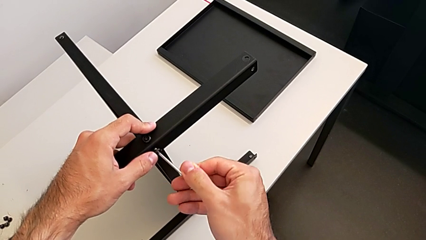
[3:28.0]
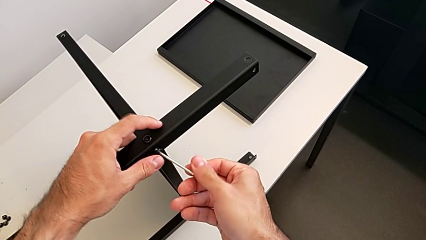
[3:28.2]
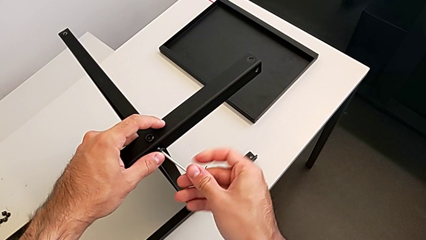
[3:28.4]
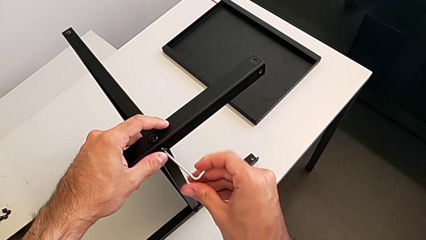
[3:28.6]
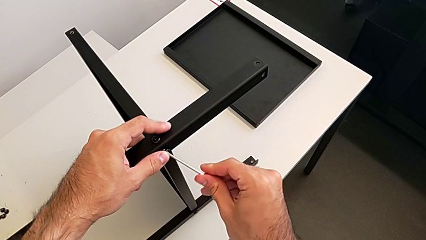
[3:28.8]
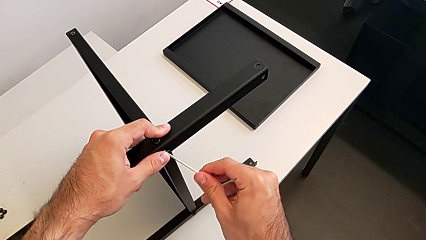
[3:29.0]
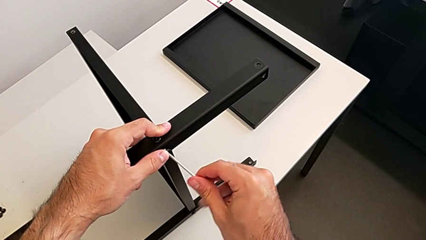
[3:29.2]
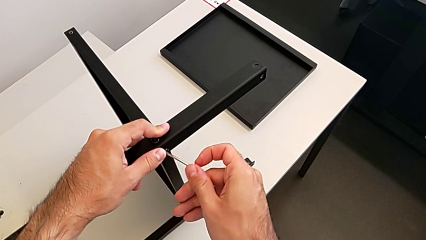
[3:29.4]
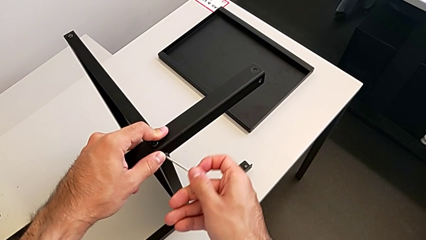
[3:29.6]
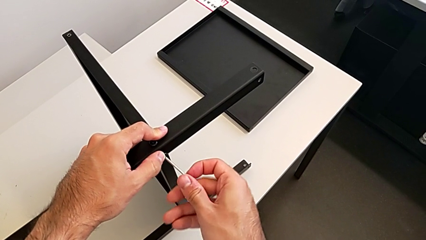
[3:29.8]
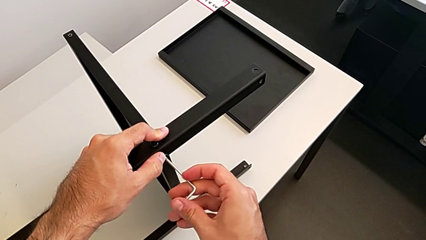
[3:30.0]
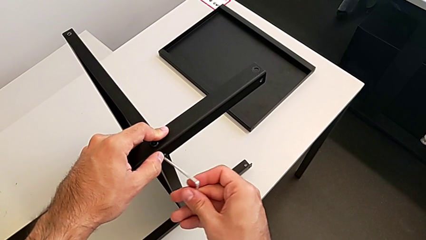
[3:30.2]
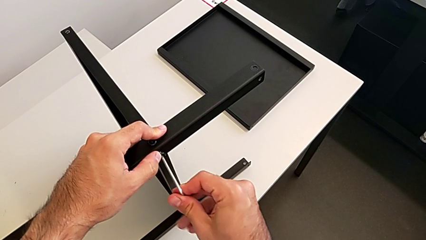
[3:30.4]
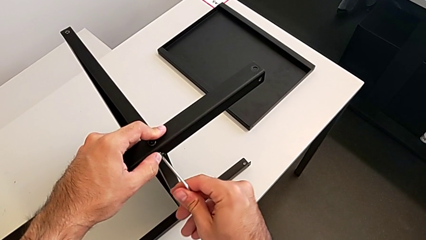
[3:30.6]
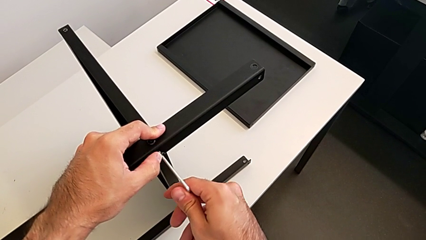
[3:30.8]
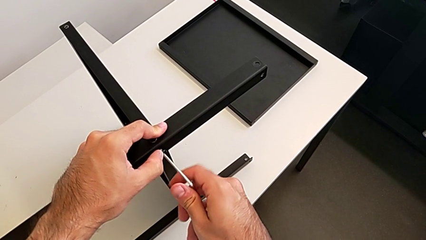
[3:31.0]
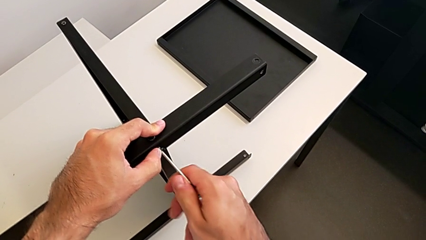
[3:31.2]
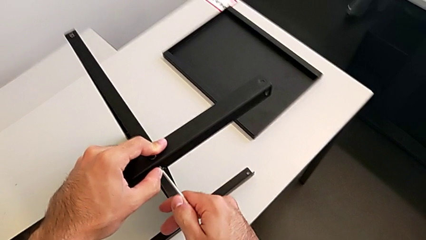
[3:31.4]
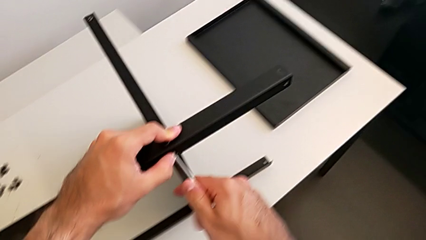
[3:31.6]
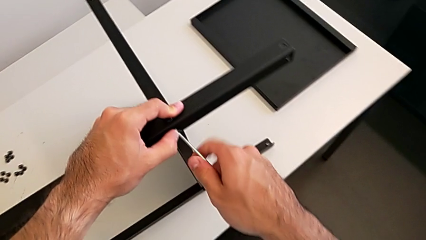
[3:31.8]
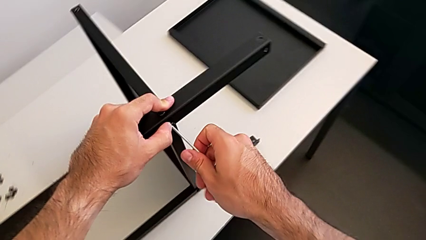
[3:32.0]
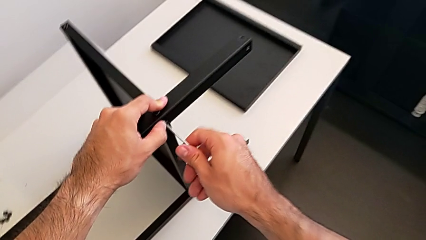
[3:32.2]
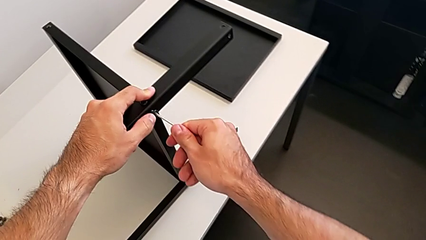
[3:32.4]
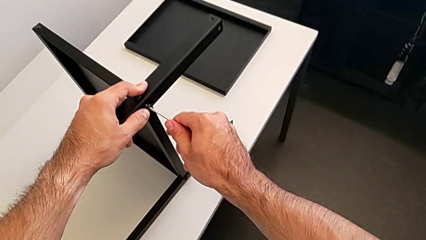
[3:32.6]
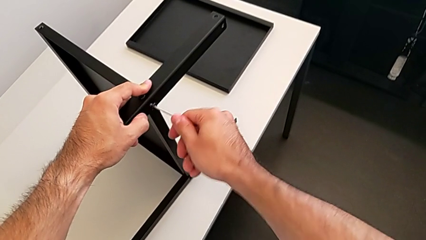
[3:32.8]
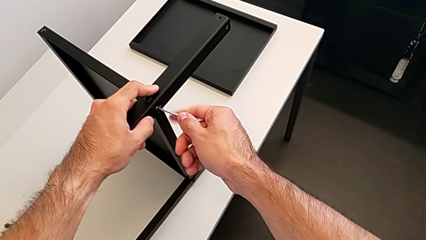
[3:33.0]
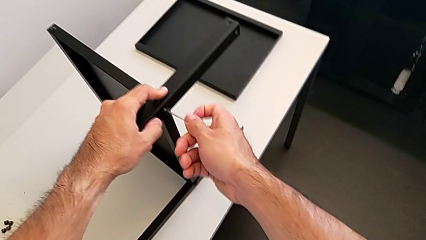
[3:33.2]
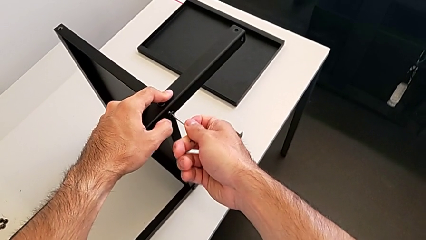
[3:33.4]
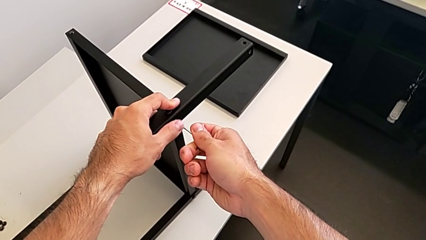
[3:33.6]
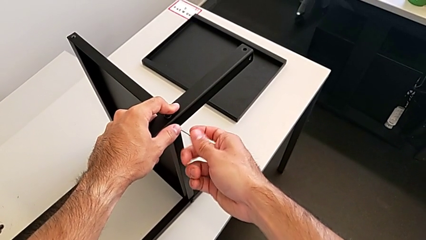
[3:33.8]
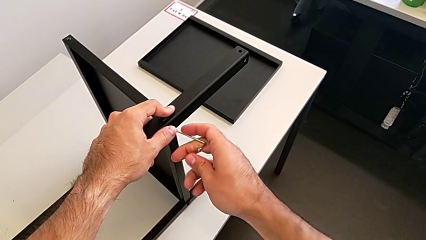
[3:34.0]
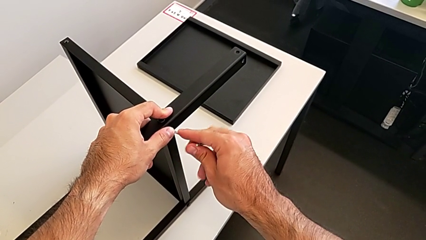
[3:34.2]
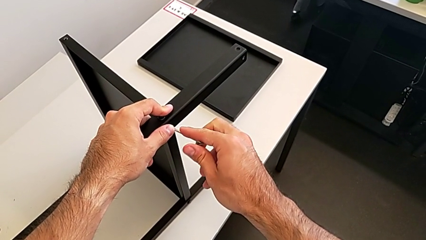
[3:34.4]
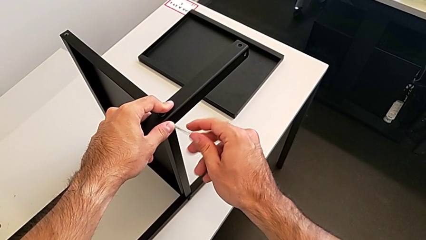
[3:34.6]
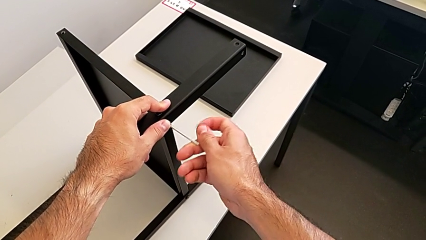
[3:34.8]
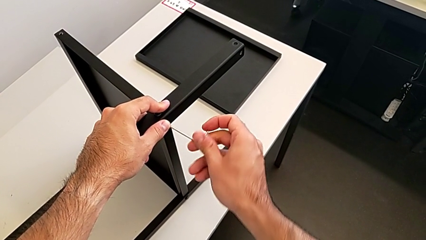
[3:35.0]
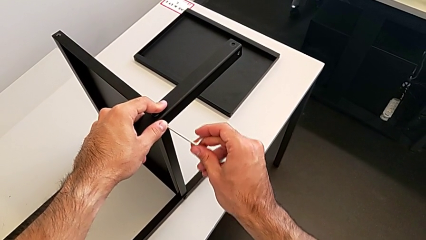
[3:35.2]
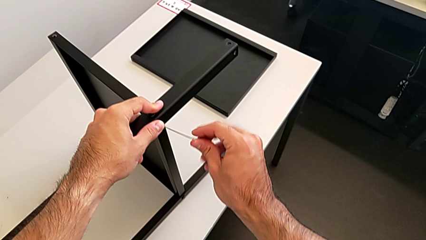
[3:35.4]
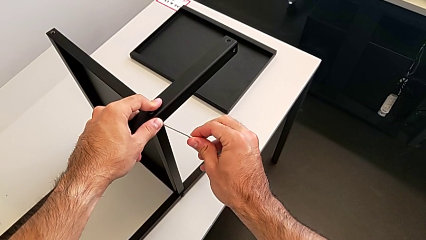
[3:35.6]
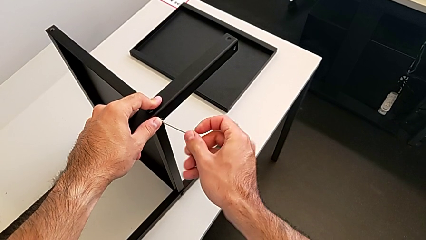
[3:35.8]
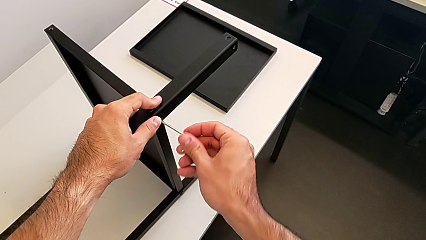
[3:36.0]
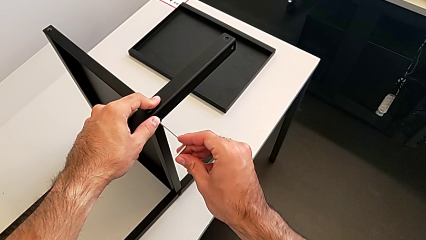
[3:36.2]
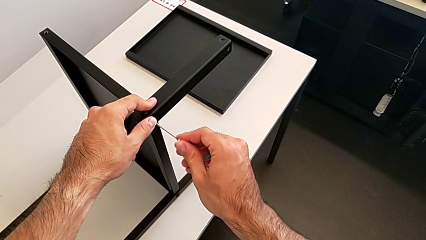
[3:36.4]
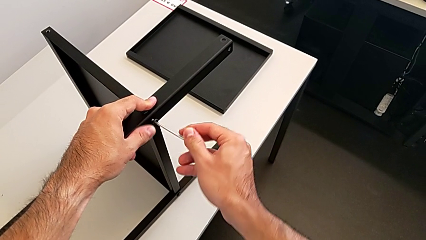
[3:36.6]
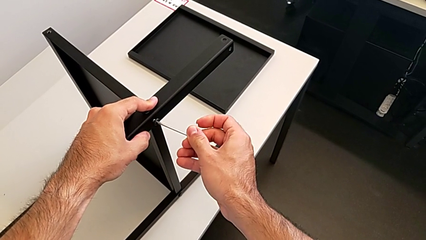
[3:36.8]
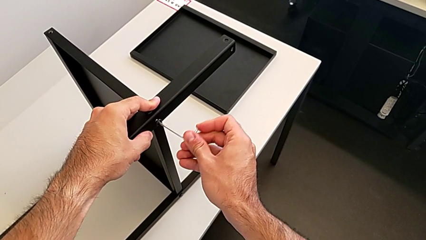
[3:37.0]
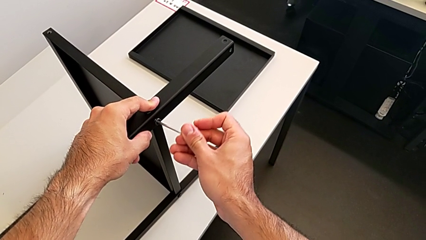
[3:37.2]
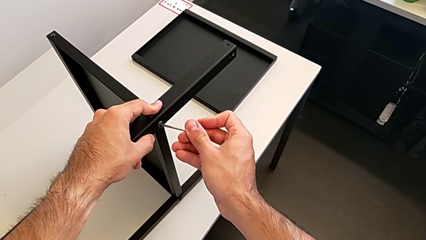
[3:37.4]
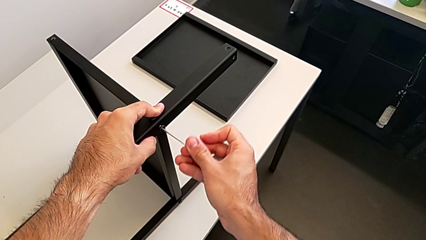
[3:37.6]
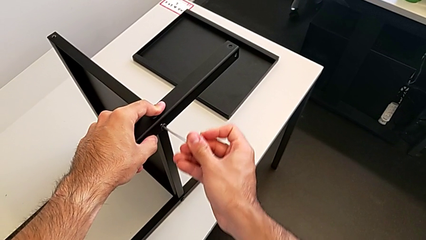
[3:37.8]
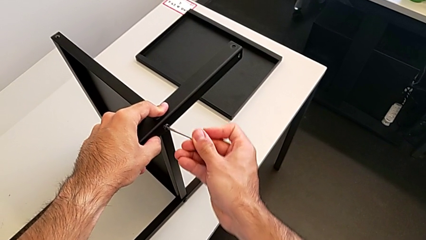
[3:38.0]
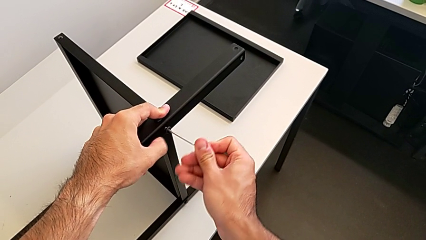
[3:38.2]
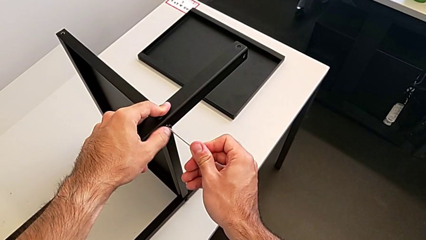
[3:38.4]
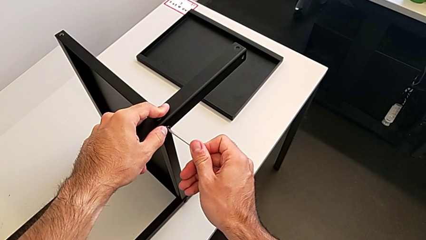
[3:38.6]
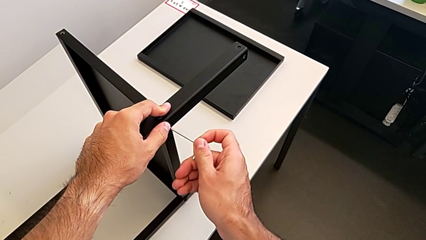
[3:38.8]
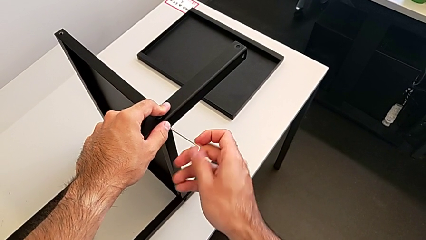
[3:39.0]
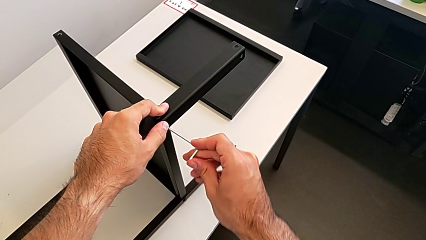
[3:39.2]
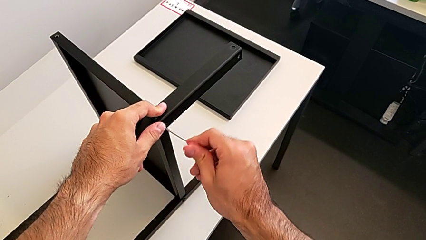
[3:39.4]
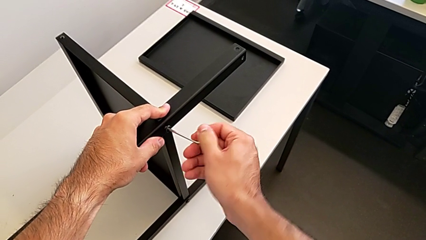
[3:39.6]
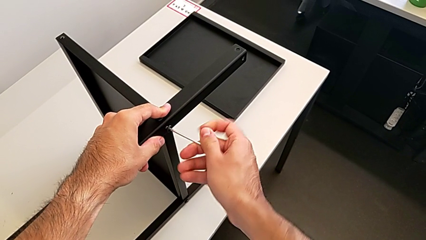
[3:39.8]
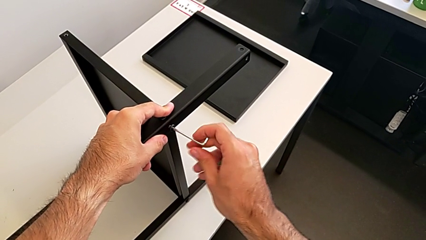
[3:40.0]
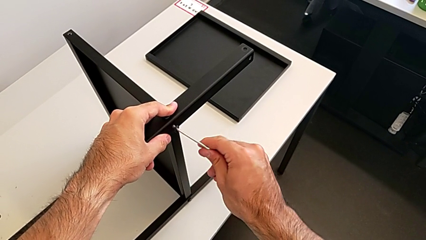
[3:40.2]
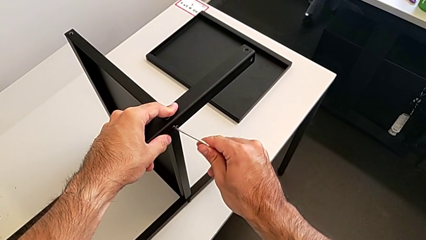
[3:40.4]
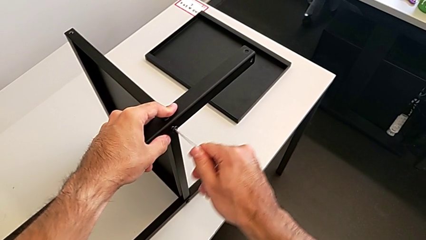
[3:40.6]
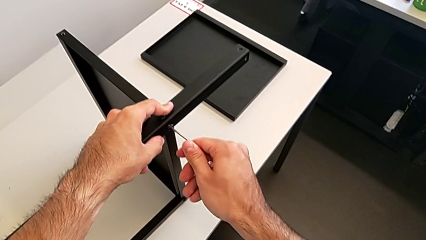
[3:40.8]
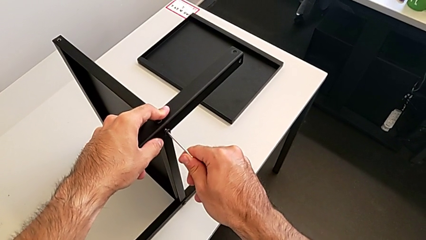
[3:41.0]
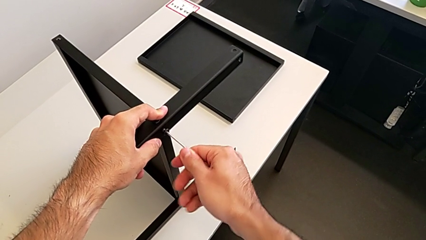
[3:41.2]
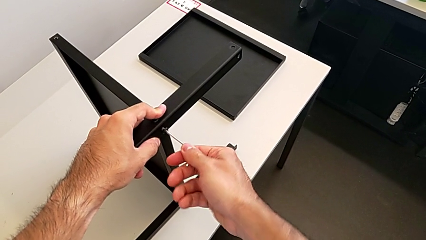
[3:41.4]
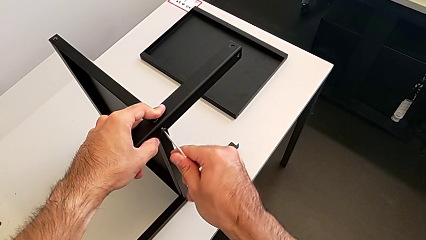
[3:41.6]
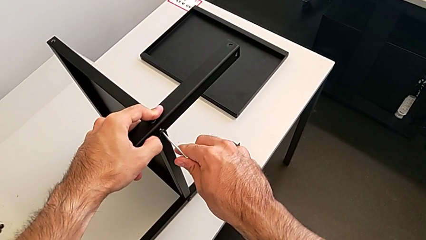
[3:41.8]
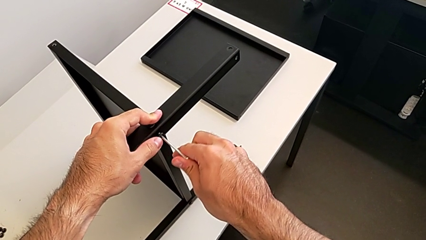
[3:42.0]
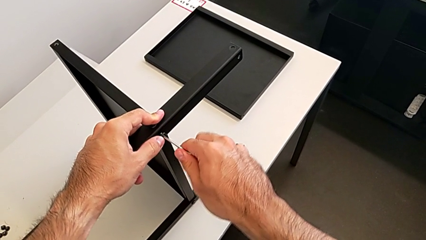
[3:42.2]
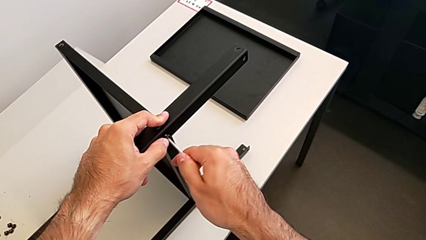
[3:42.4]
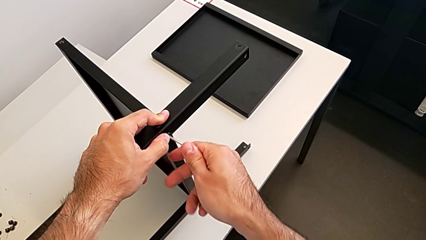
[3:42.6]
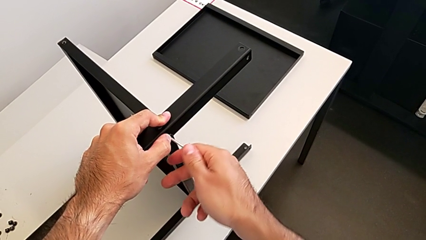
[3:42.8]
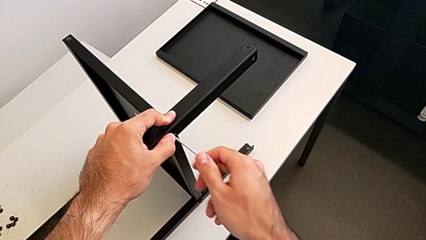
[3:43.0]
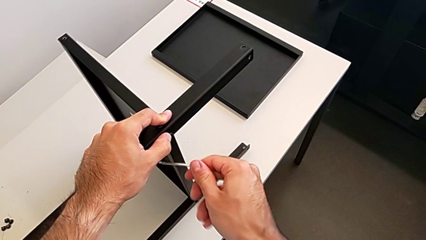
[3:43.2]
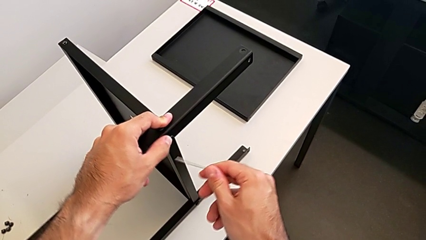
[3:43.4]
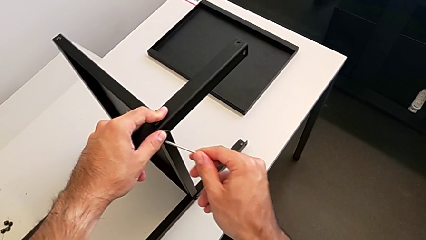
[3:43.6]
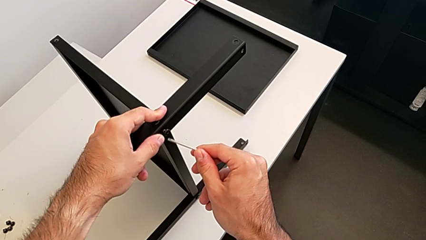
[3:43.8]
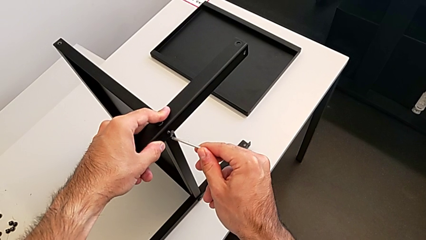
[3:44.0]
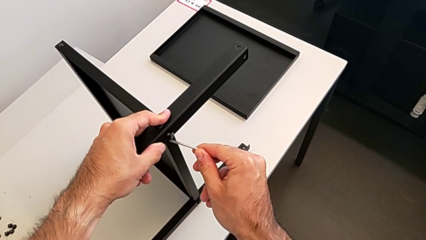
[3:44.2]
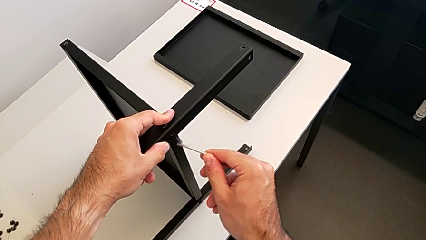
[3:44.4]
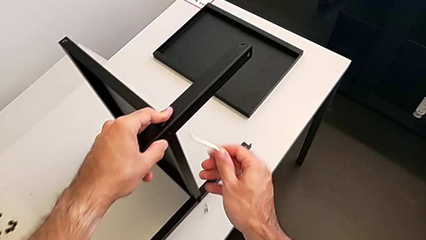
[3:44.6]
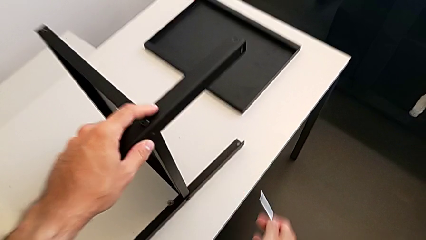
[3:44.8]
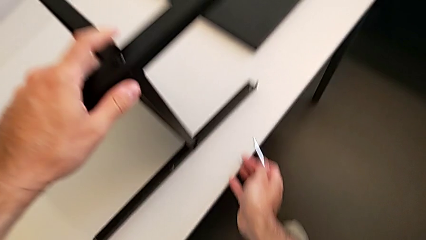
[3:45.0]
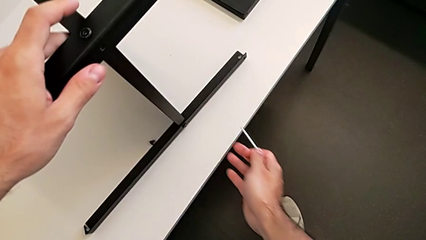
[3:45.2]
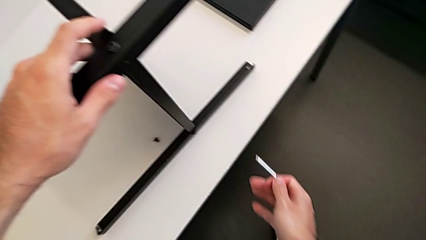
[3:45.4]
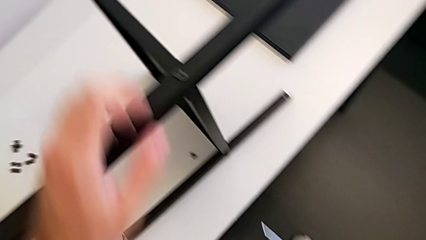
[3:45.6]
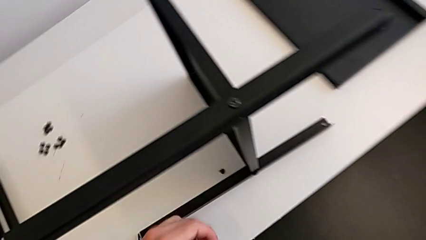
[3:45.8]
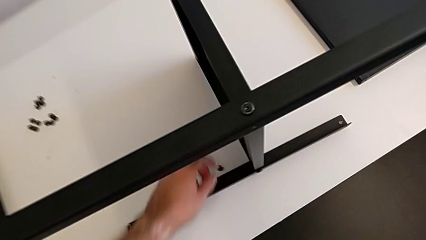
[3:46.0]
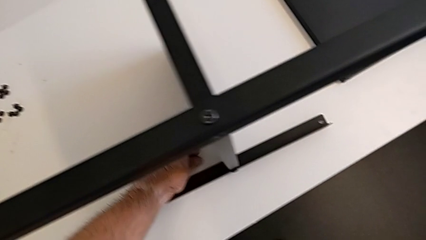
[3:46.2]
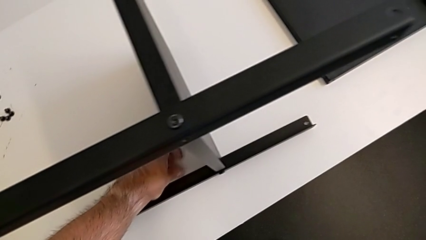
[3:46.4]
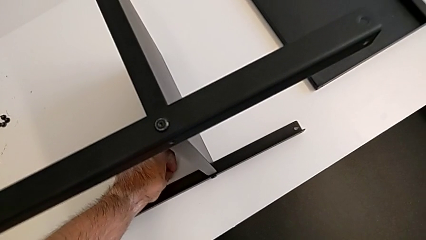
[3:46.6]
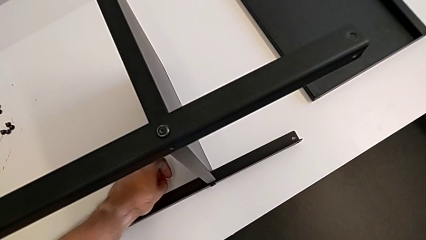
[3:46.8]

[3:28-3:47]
The camera wearer is screwing the second leg to the middle shelf of the table. They screw the hex socket head, withdraw the Allen wrench, wrongly drop the hex socket head and grab it.
